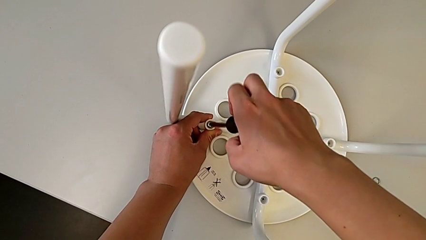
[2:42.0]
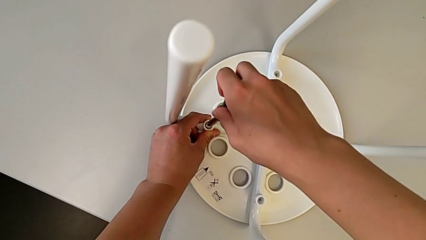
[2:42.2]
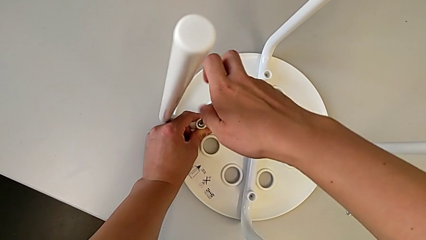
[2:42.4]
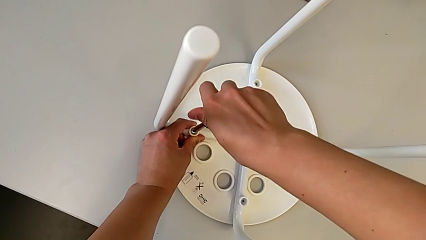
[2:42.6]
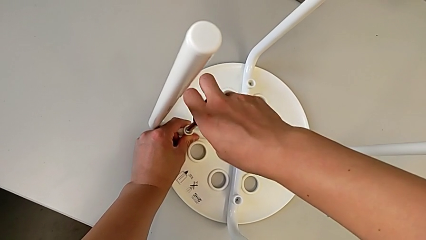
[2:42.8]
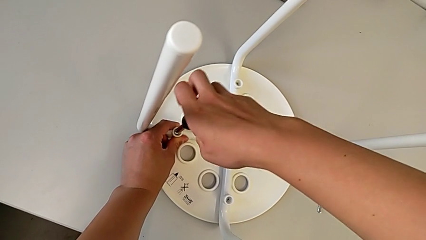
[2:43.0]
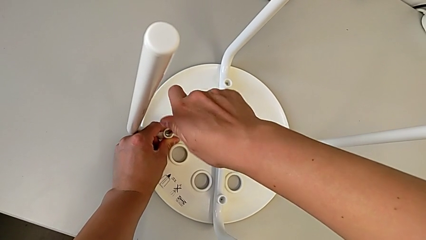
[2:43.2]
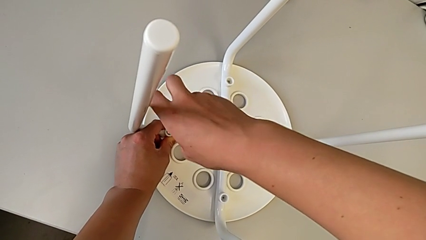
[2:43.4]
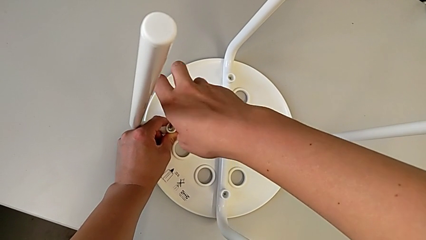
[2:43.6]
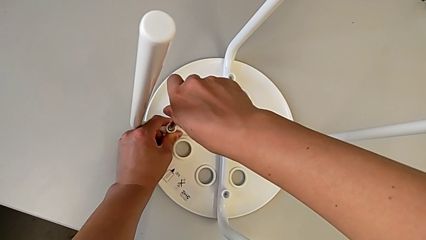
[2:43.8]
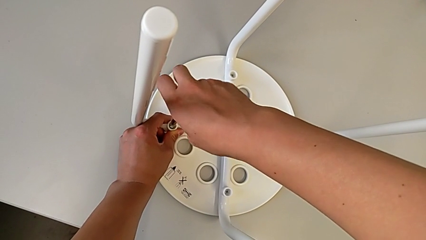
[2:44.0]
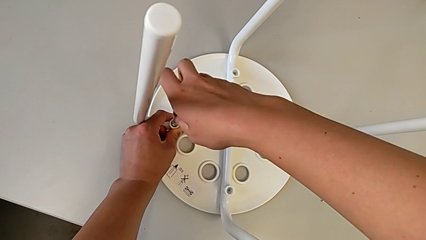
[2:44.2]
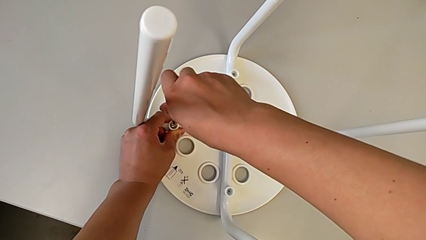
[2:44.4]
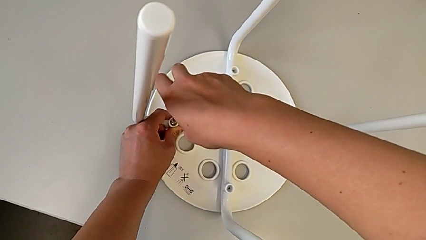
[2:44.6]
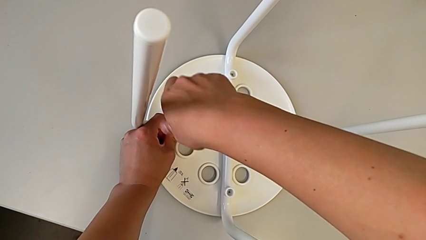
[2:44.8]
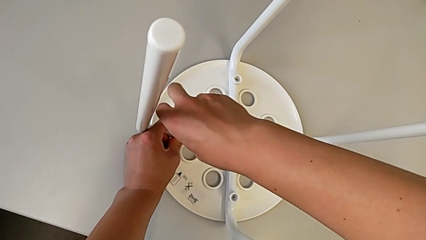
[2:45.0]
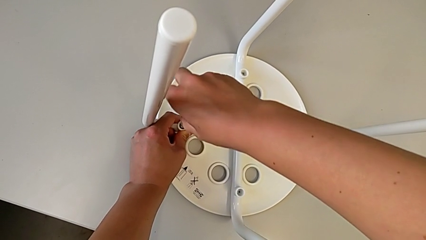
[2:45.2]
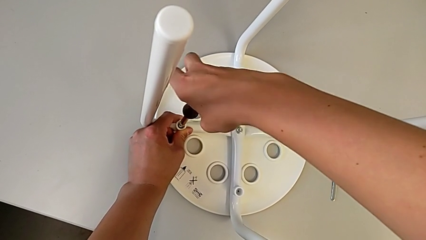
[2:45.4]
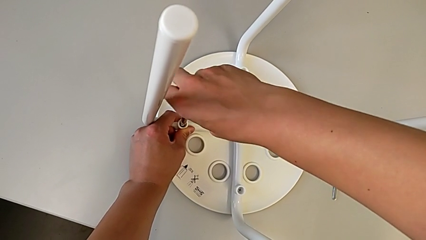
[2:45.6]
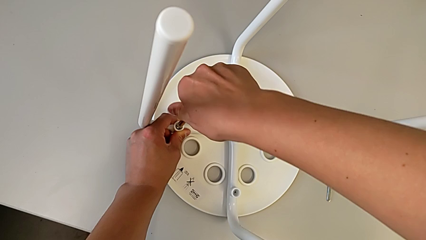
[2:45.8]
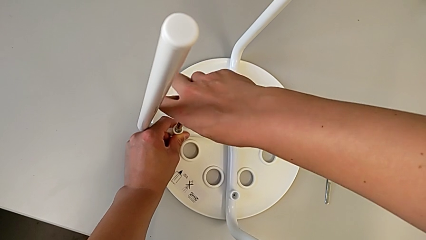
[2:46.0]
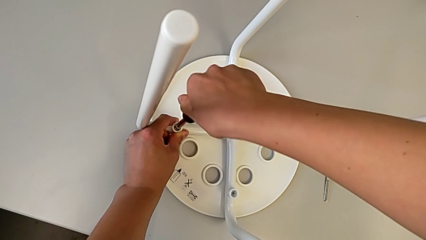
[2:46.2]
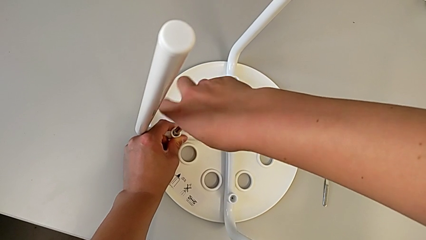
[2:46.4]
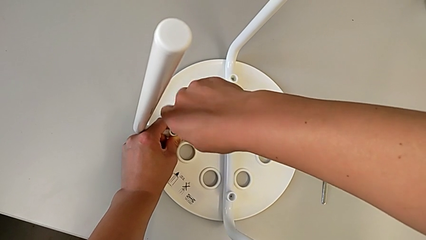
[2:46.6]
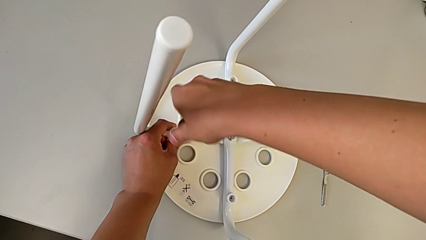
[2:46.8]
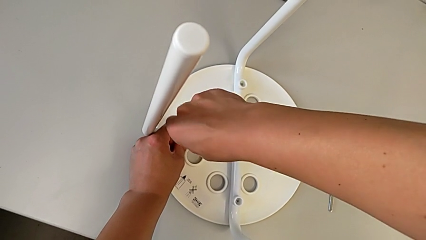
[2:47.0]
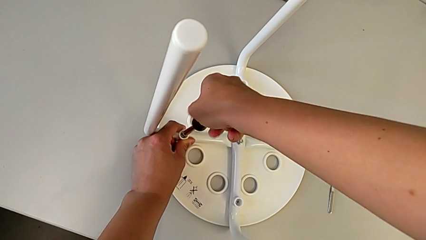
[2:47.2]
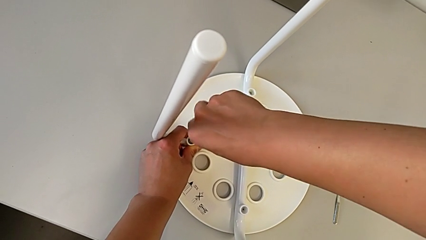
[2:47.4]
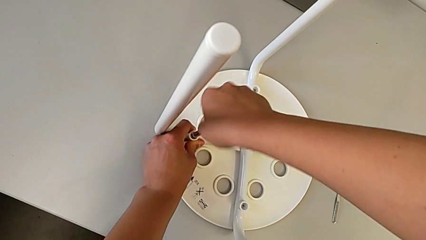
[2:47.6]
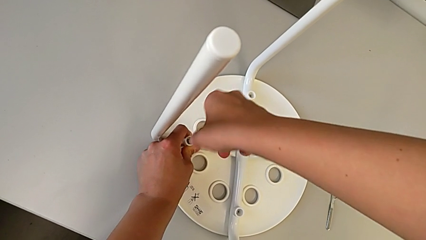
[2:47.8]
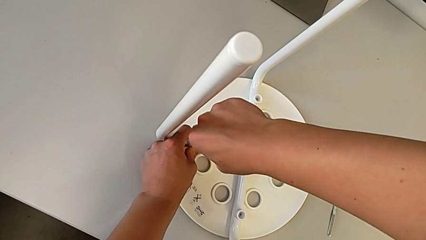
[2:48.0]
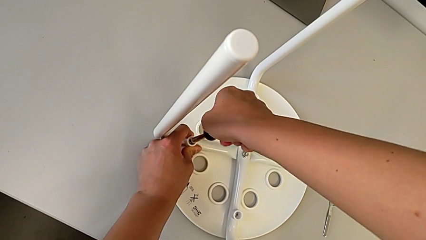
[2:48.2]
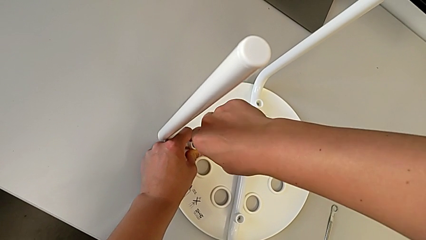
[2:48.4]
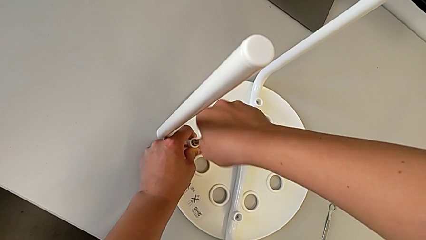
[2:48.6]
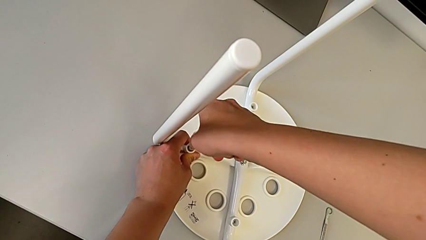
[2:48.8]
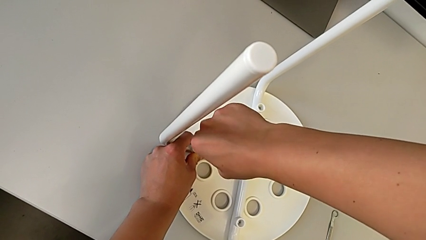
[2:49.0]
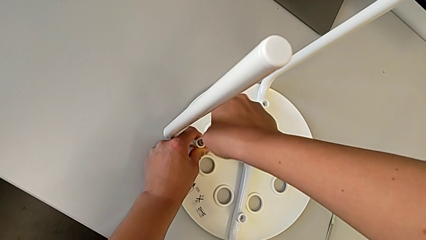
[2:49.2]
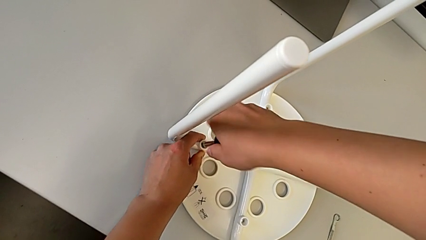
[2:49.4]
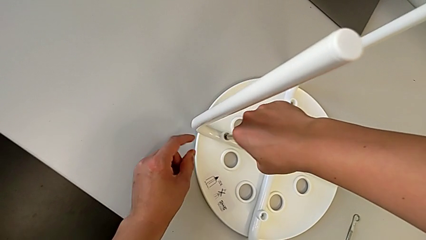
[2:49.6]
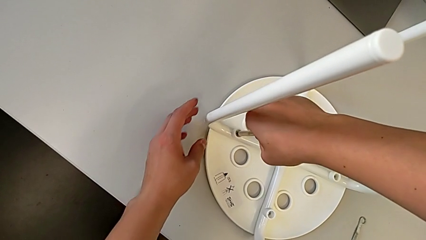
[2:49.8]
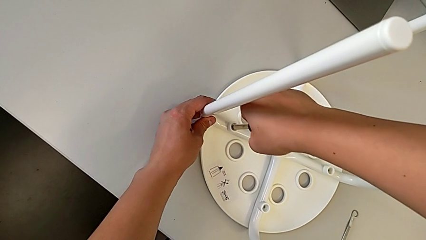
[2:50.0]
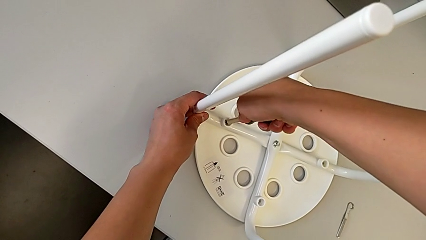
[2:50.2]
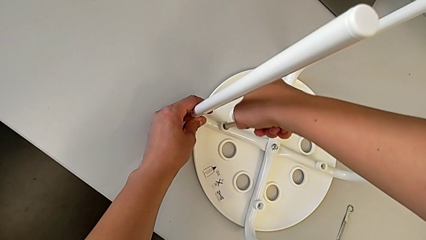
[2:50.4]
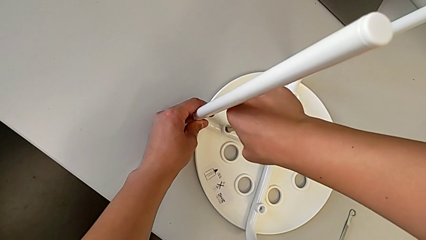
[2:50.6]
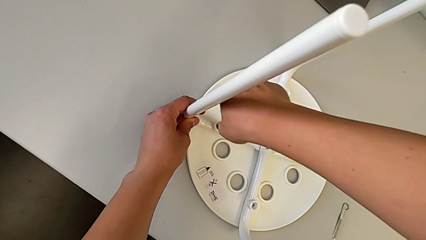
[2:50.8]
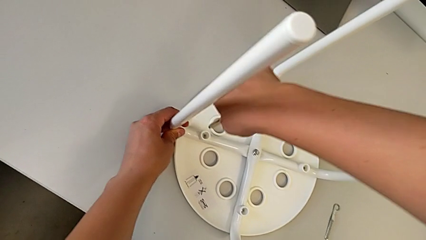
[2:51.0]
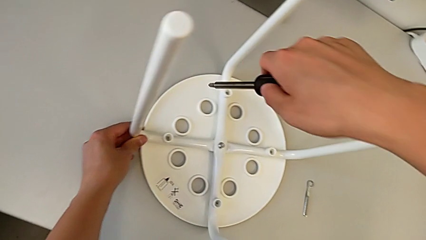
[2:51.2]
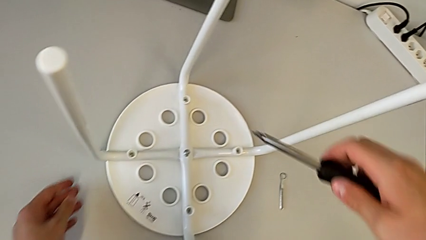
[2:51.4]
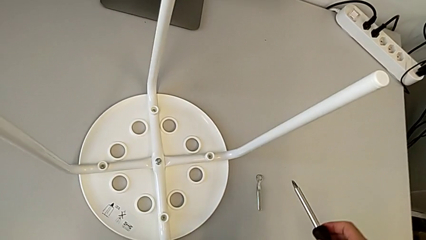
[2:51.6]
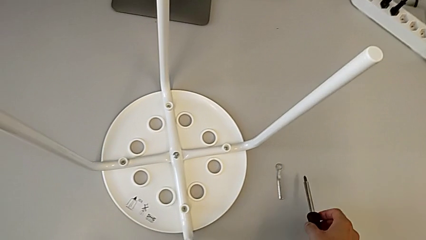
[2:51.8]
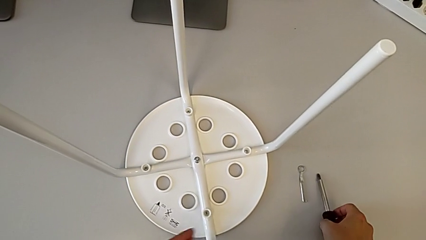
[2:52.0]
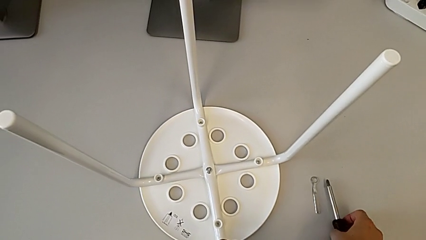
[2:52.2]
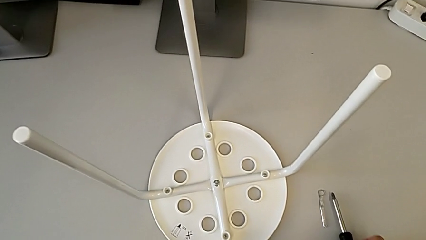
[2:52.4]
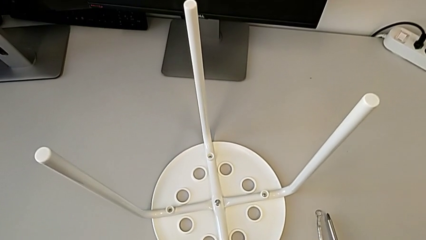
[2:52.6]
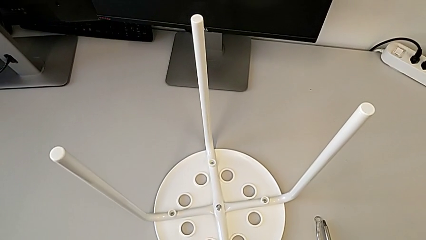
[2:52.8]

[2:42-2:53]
The camera wearer is screwing four screws into the chair. They screw the screw, withdraw the screwdriver and place it.

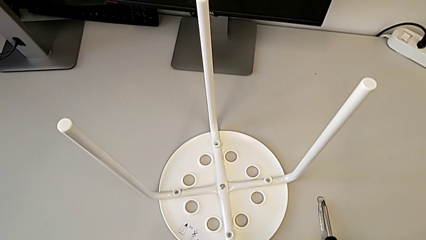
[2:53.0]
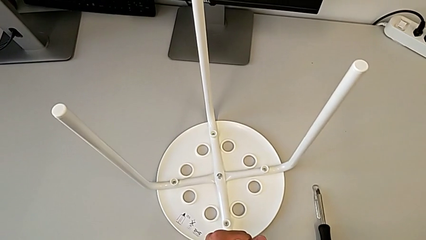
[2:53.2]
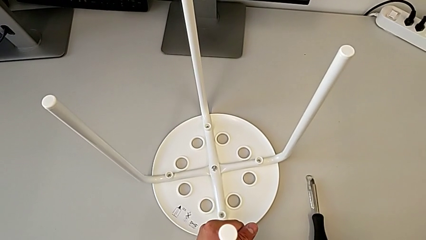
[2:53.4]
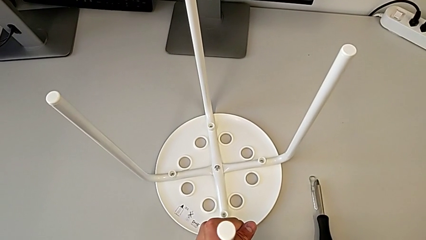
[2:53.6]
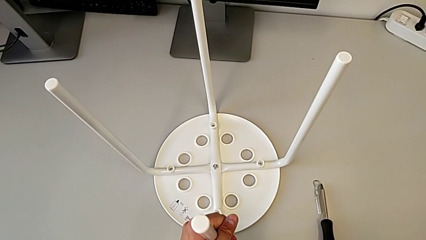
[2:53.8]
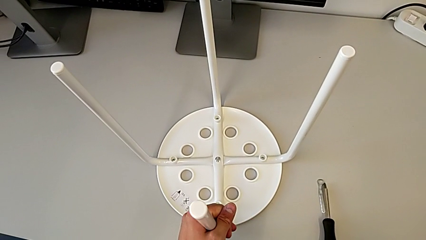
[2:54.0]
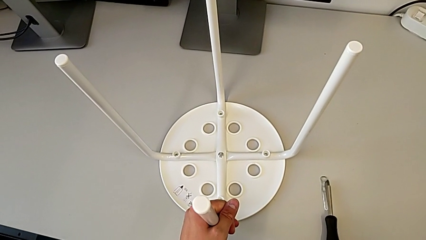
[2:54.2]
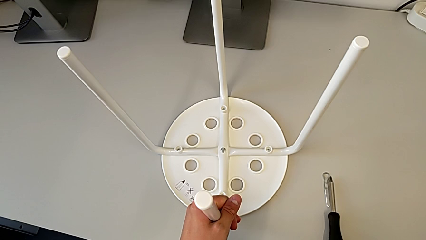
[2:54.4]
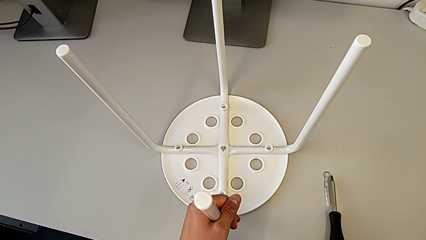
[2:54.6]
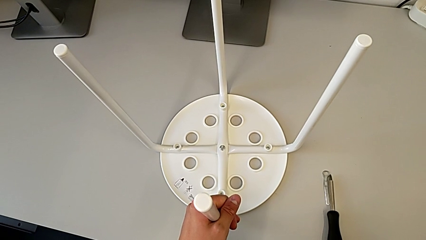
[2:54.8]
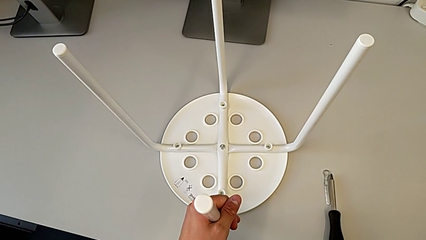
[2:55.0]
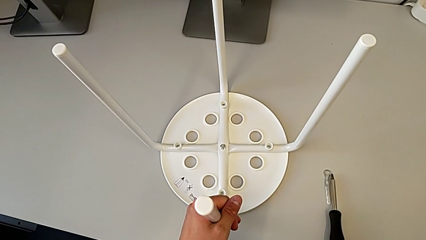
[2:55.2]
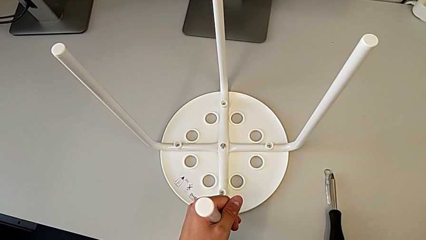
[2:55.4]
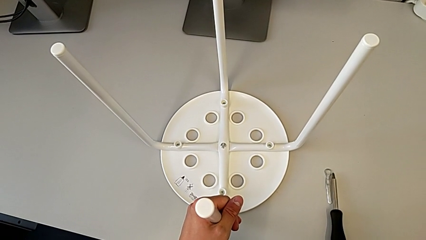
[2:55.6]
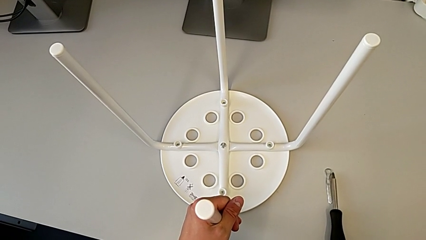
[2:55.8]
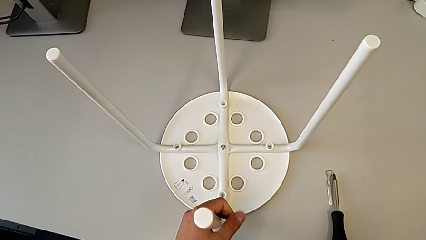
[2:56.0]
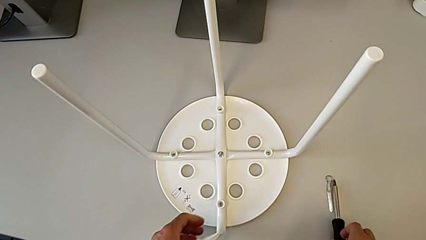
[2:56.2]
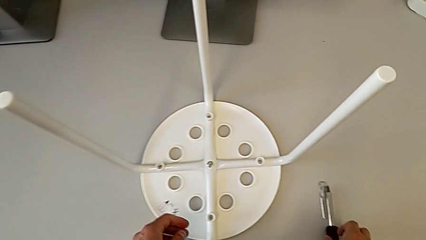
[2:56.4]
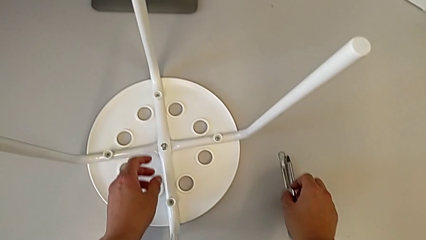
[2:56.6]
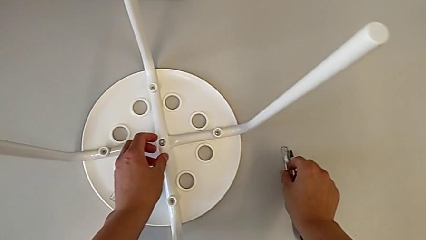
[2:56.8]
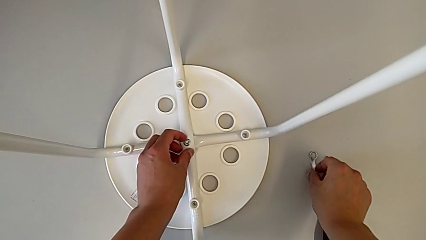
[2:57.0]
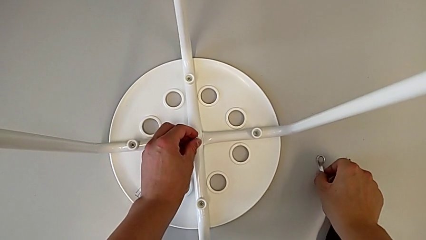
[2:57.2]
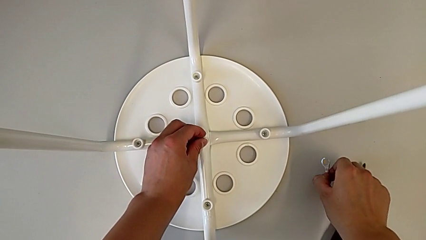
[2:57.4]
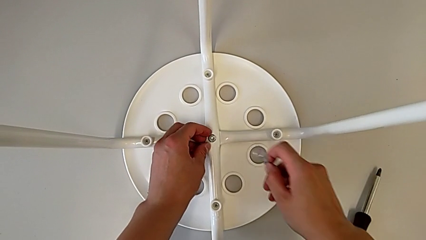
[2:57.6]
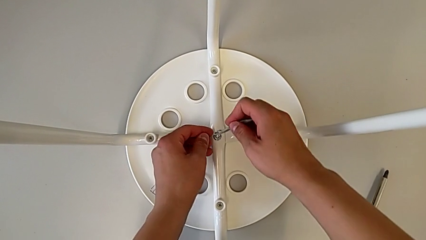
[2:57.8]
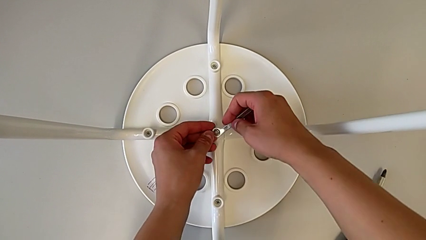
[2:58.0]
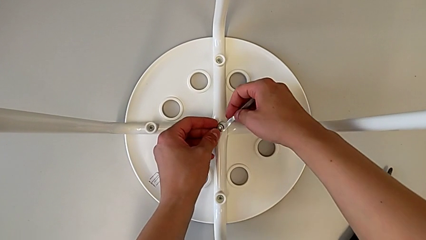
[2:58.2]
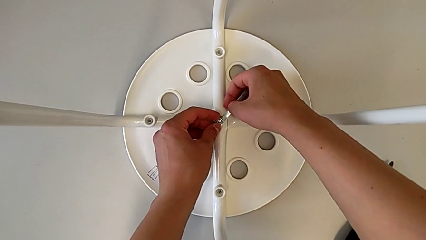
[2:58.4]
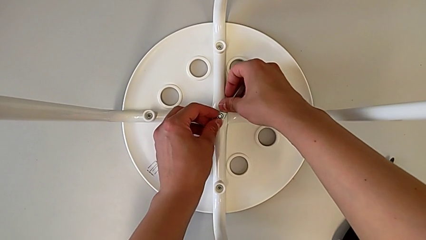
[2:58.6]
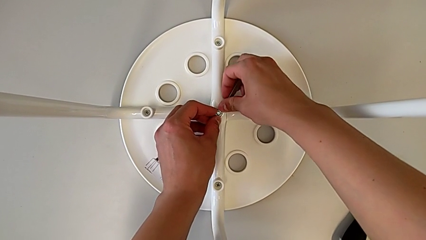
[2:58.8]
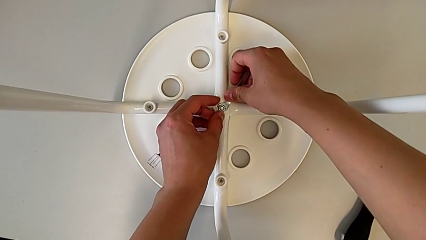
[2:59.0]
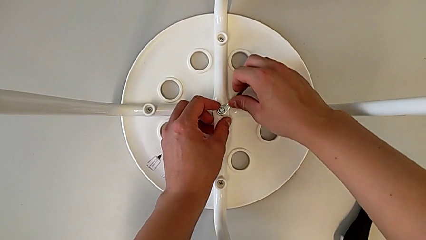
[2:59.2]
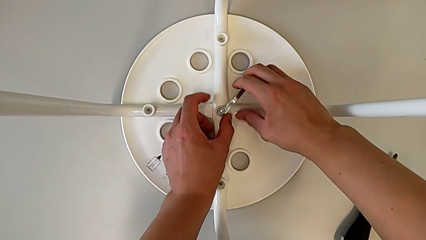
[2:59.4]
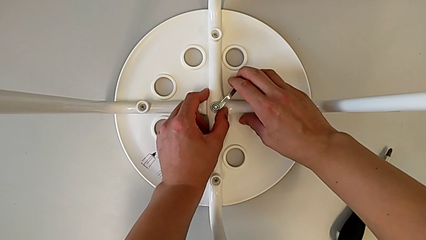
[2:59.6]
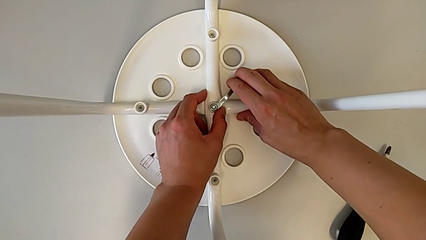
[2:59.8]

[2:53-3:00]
The camera wearer is tightening the middle hex nut onto the chair, completing the task. They slide the stool, hold it, grab the hexagonal wrench with the right hand, grab the hex nut with the left hand and insert the hexagonal wrench.
